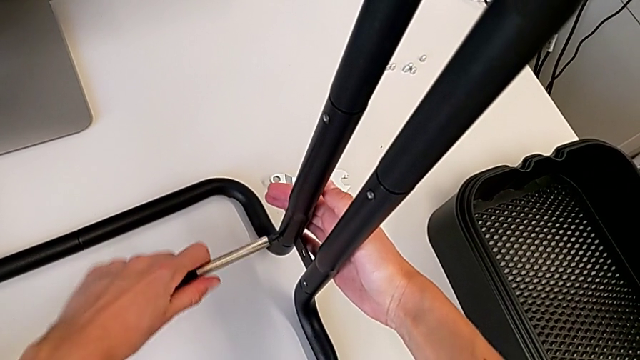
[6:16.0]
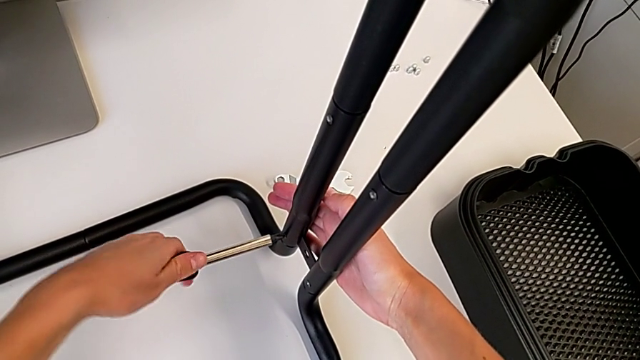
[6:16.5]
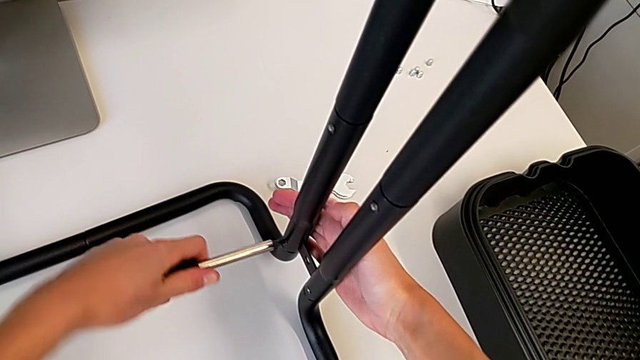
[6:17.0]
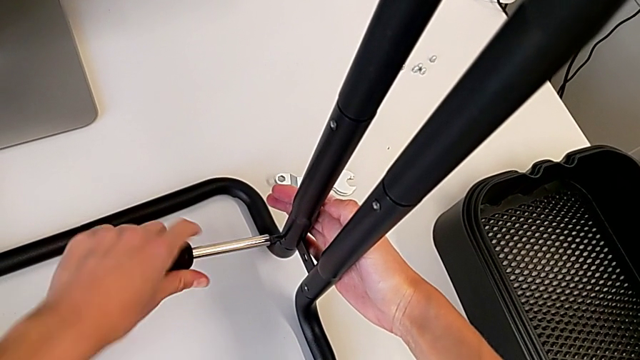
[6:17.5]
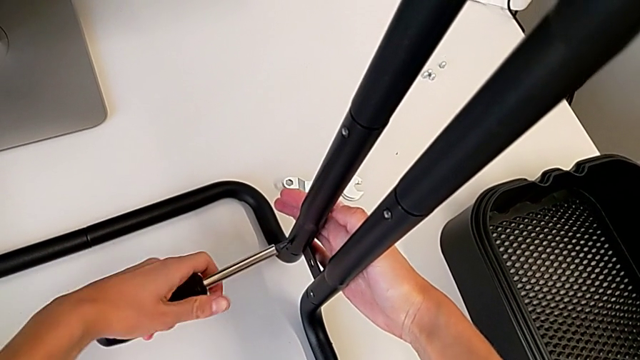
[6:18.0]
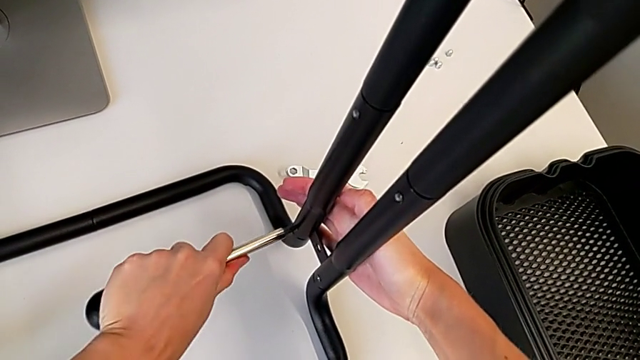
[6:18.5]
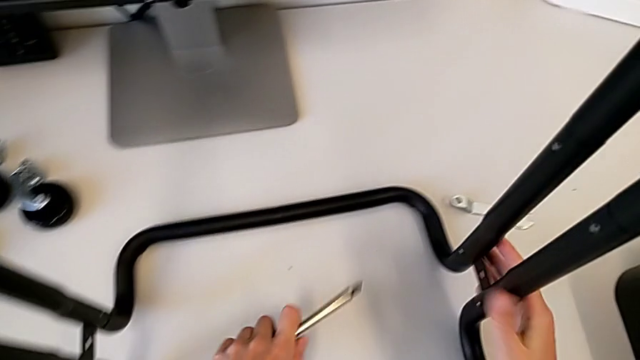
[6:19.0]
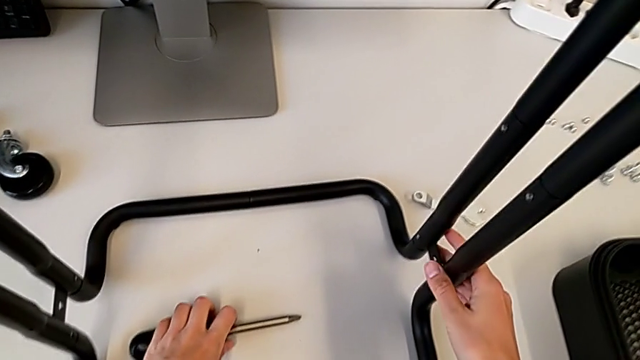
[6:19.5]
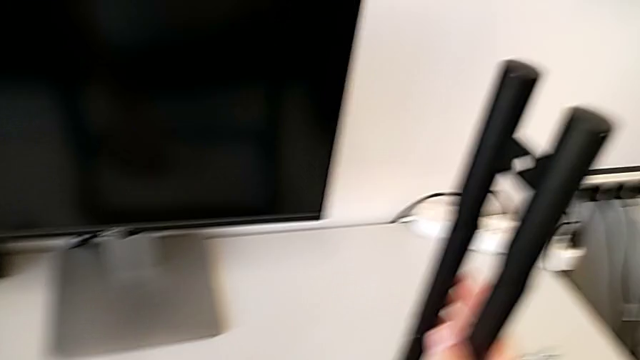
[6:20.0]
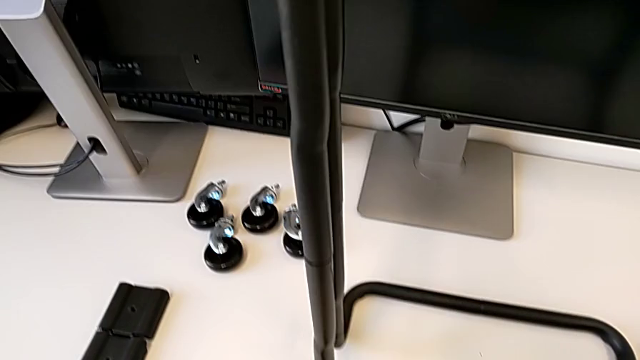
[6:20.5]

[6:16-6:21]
The camera wearer is screwing one side of the second leg of the bar. They screw the fourth screw, withdraw the screwdriver and place it.

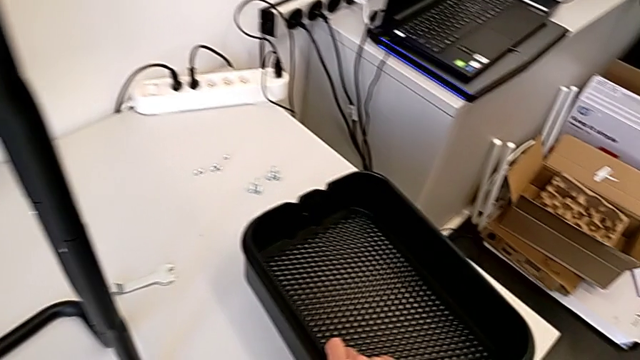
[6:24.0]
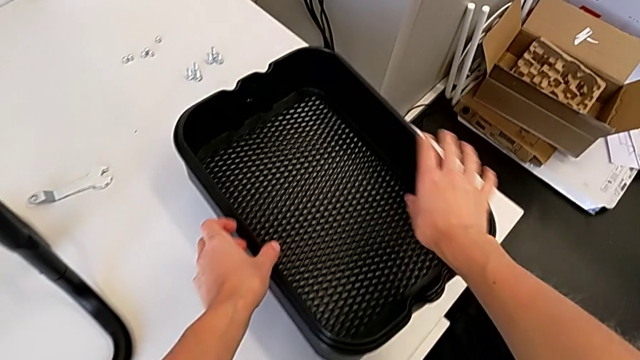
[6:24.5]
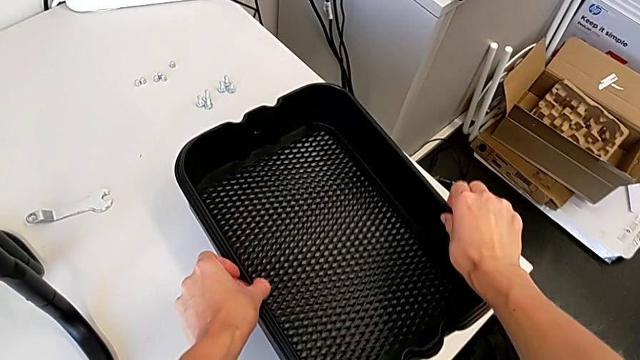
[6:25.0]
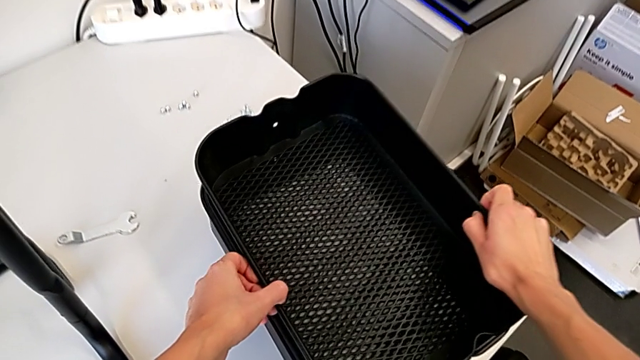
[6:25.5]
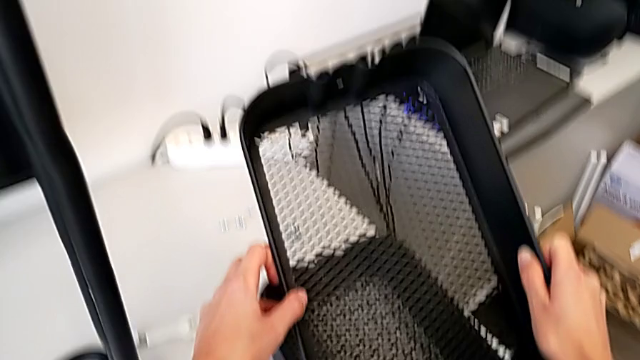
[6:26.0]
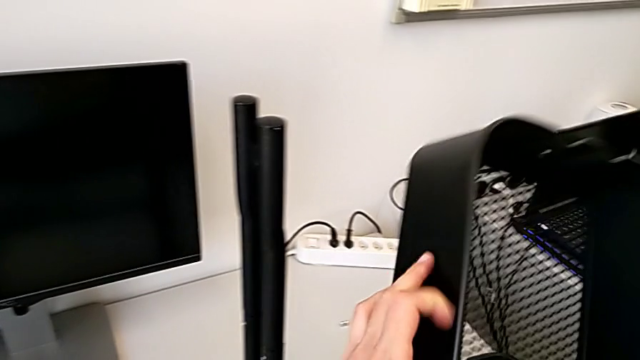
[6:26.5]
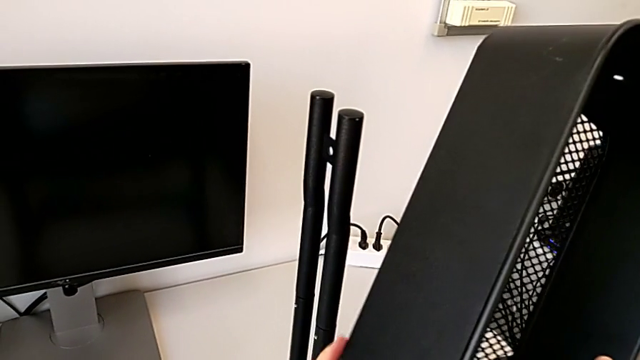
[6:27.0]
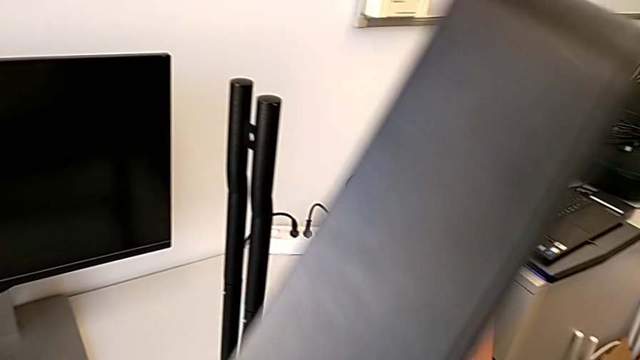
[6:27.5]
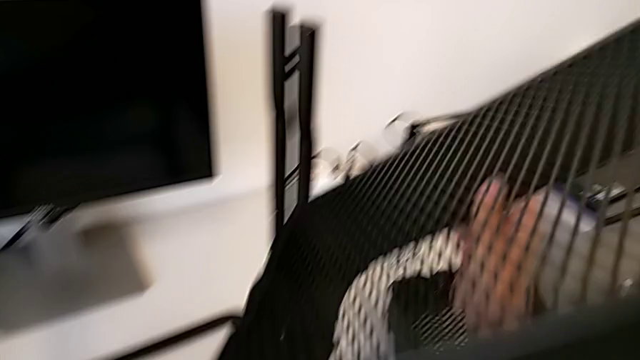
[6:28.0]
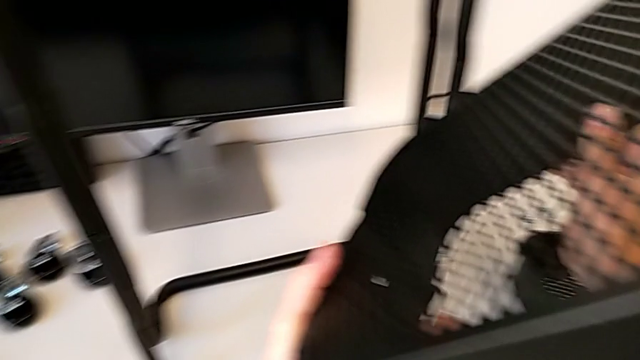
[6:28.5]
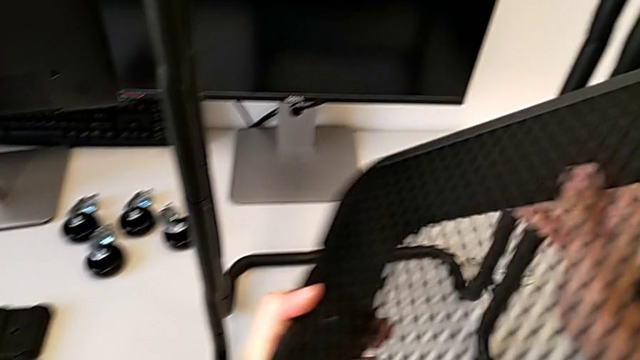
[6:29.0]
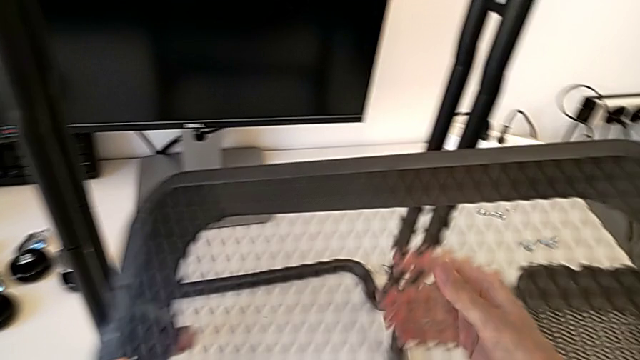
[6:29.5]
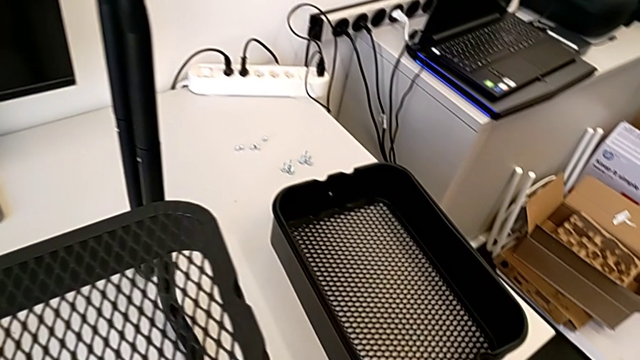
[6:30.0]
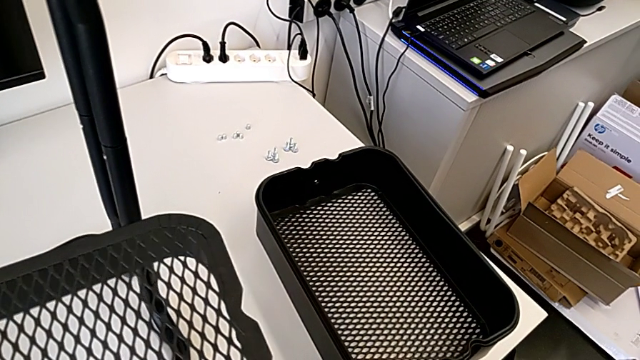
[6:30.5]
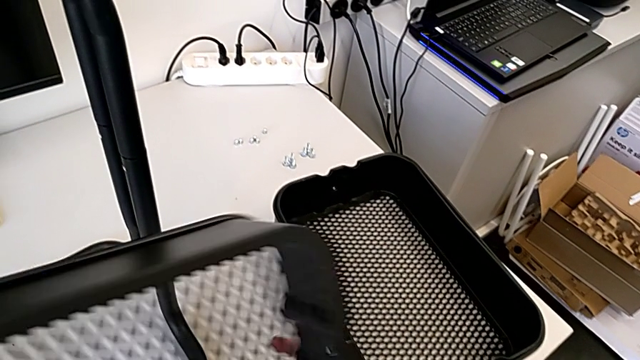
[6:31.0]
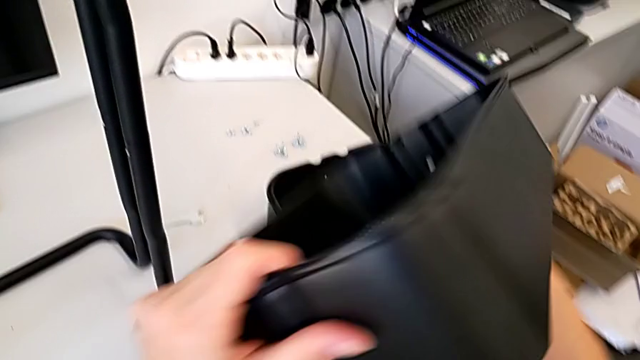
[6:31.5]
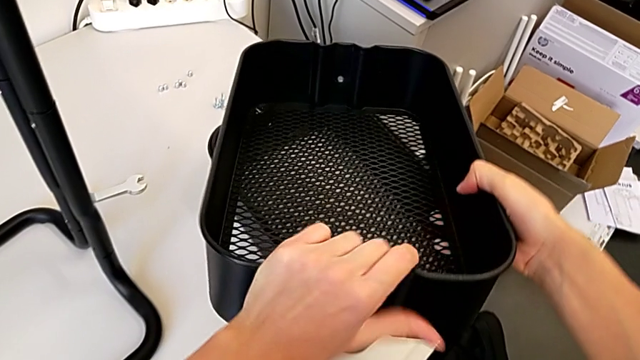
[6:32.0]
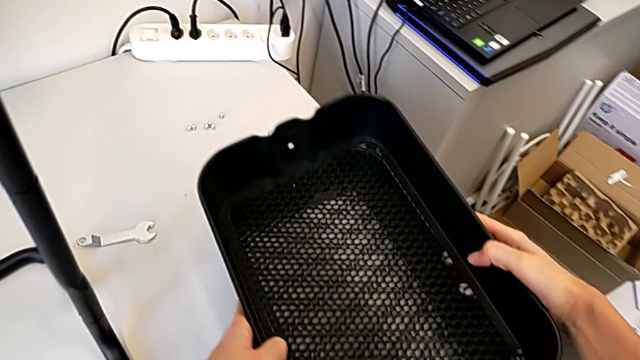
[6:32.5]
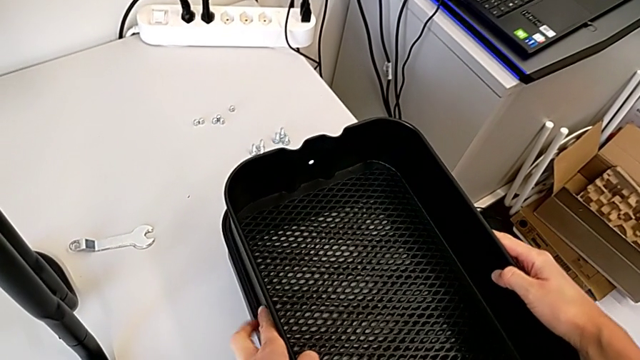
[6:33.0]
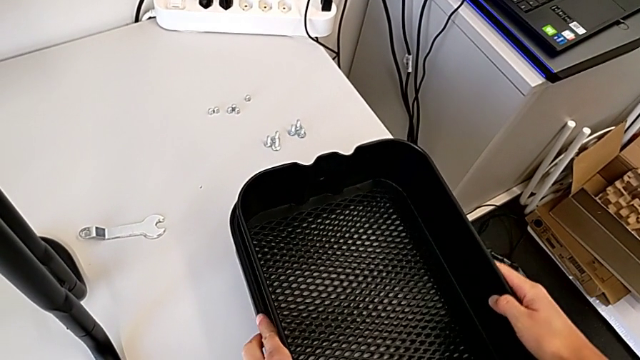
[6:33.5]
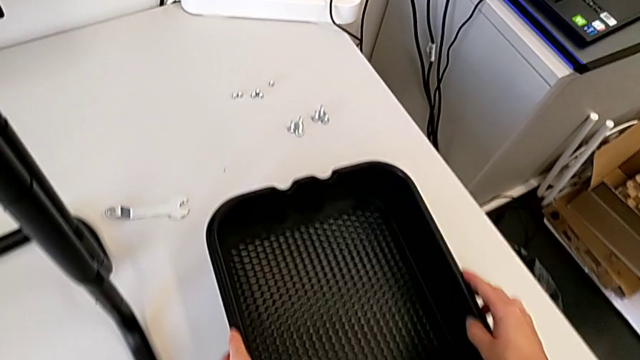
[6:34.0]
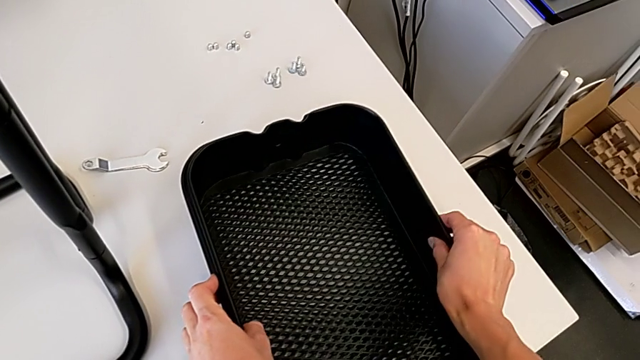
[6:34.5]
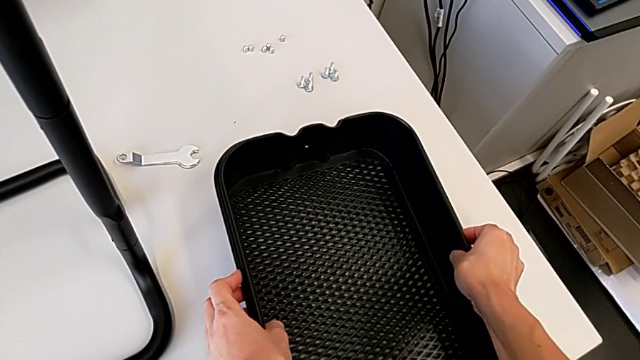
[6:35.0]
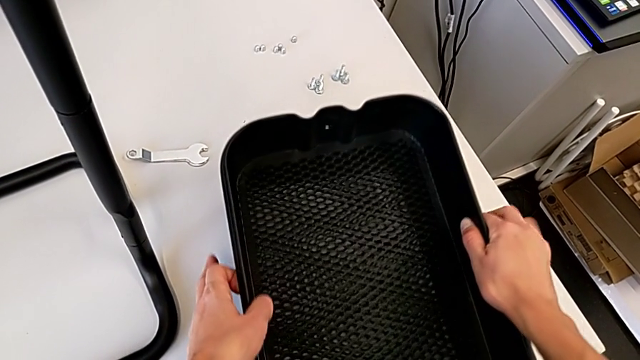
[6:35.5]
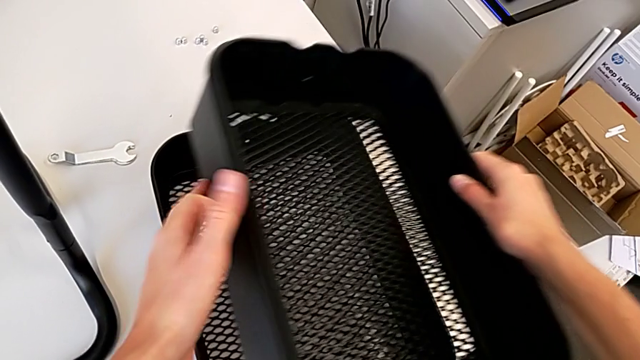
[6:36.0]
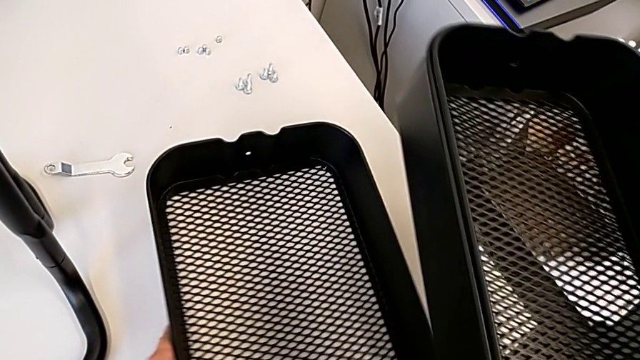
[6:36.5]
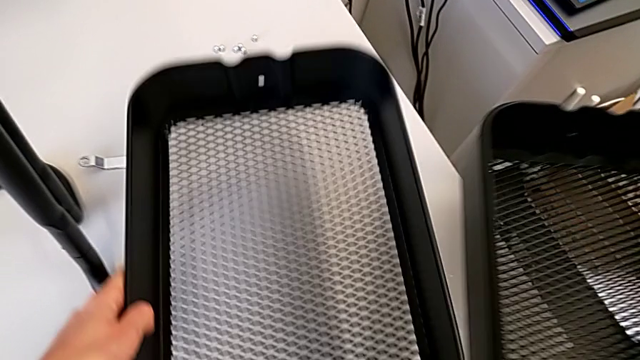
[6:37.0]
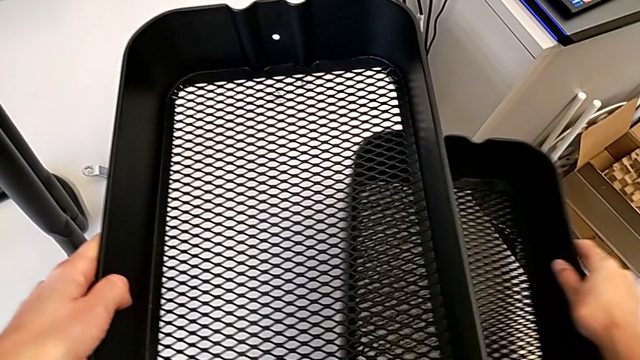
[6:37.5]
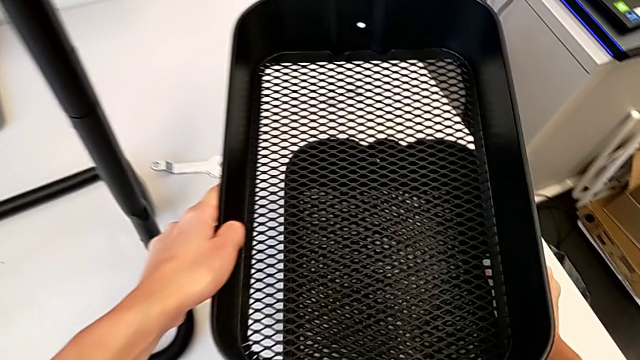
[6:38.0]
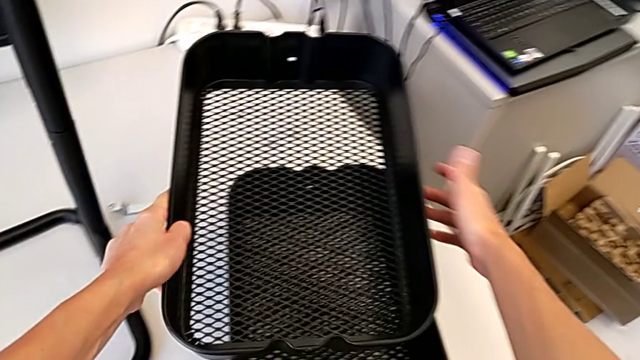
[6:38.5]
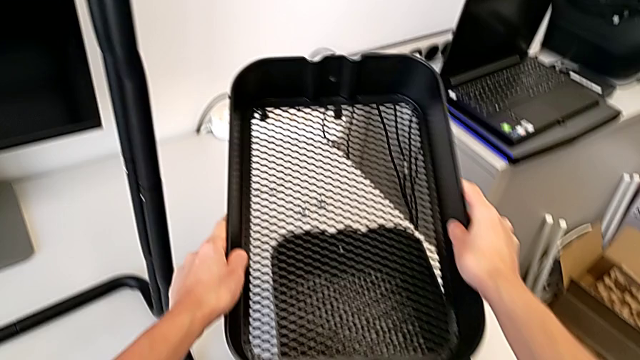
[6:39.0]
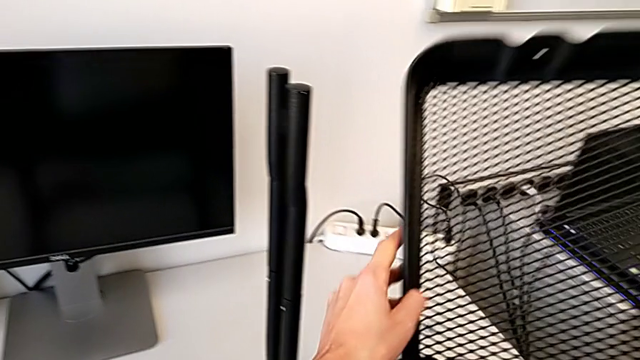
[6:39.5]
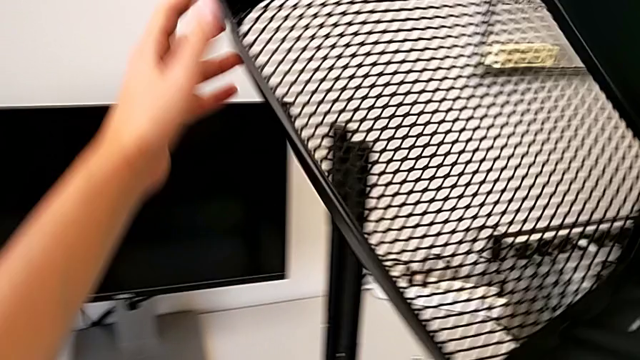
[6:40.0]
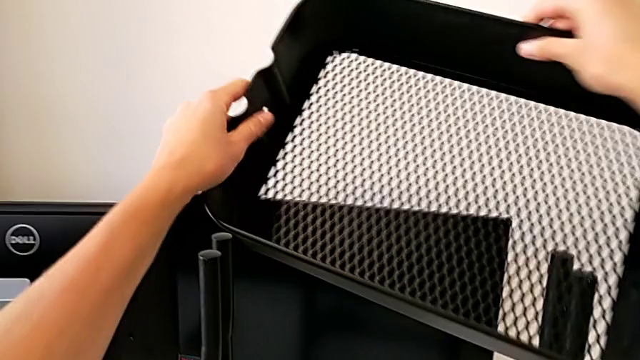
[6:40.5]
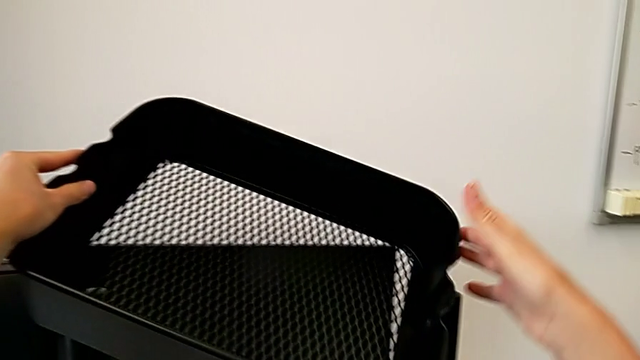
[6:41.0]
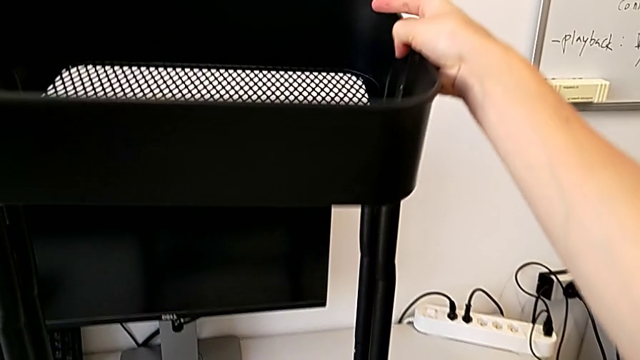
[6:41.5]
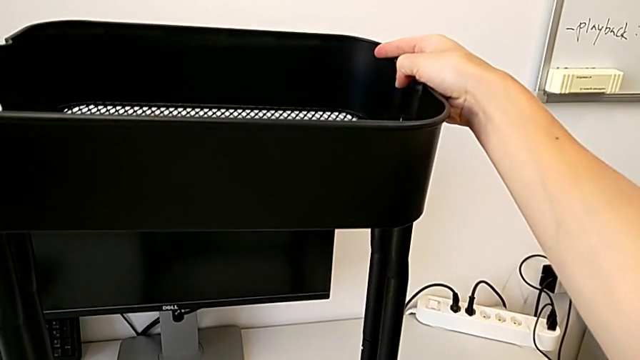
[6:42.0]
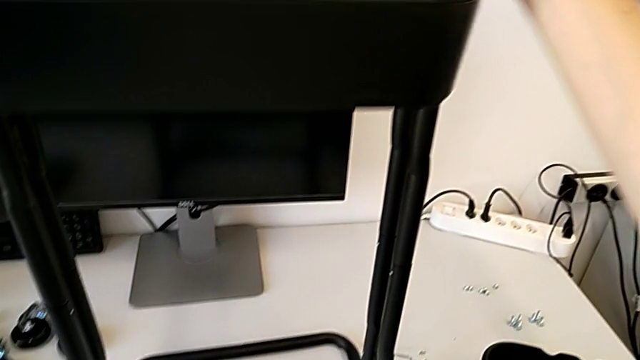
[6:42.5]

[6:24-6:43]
The camera wearer is assembling the first tray. They wrongly grab the grid tray, hold it, place it, grab it and begin to wrongly lift the grid tray.
